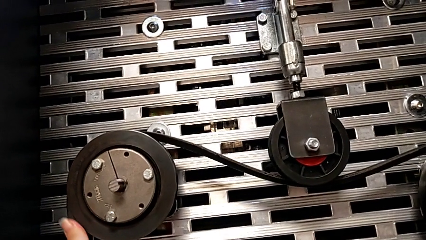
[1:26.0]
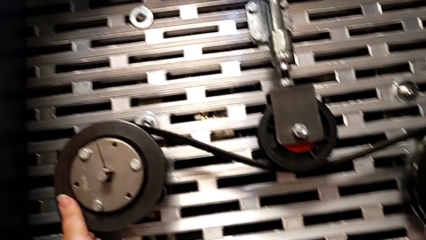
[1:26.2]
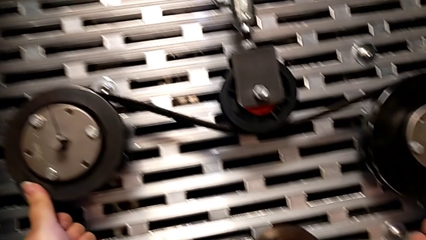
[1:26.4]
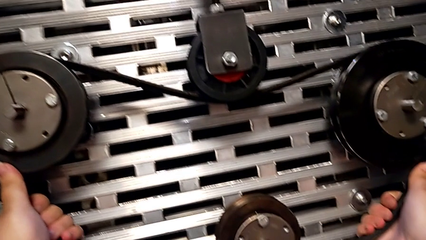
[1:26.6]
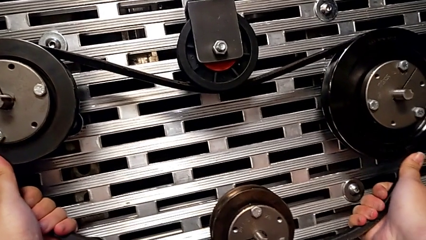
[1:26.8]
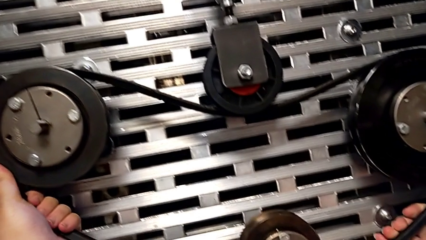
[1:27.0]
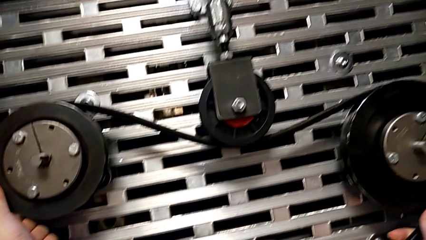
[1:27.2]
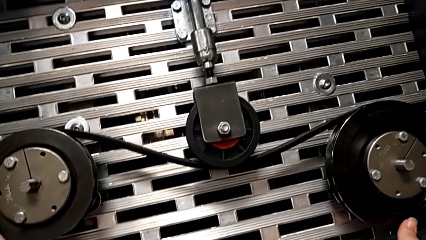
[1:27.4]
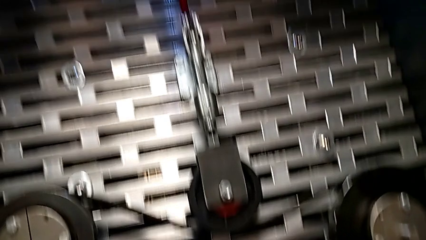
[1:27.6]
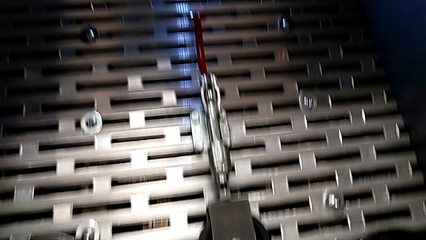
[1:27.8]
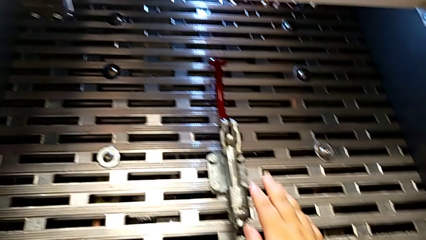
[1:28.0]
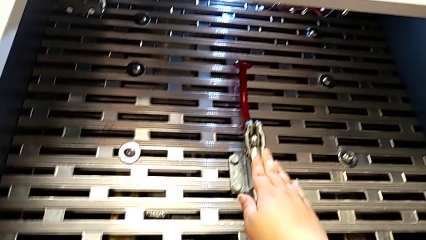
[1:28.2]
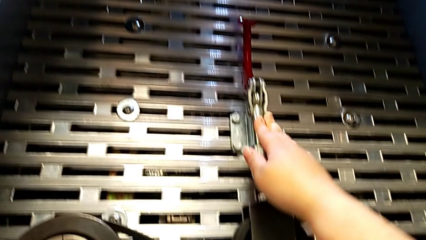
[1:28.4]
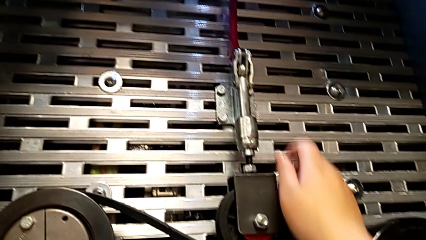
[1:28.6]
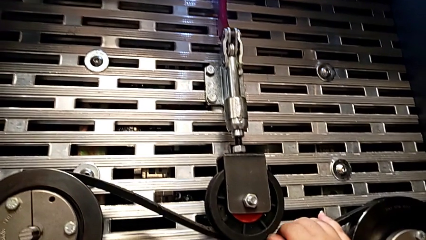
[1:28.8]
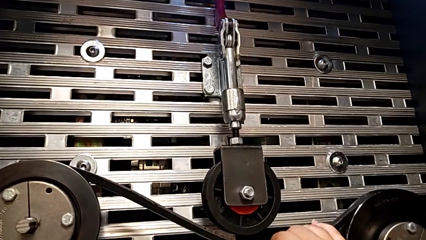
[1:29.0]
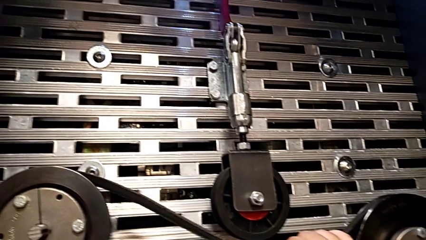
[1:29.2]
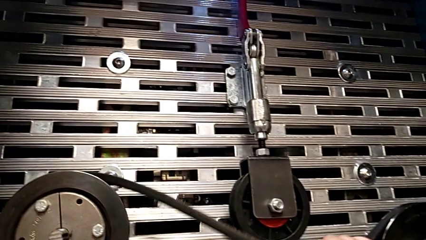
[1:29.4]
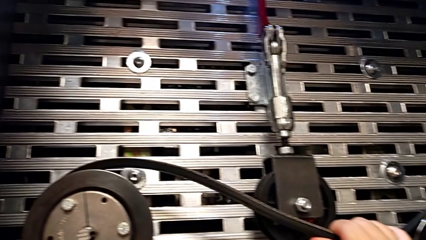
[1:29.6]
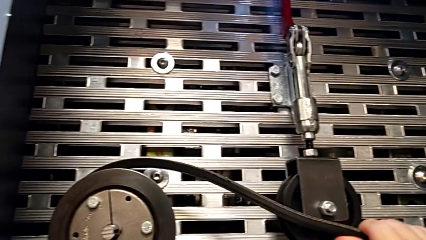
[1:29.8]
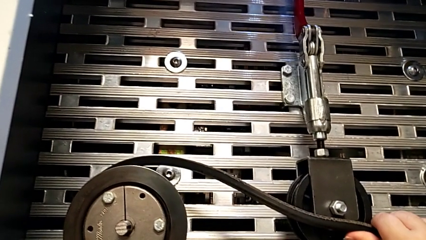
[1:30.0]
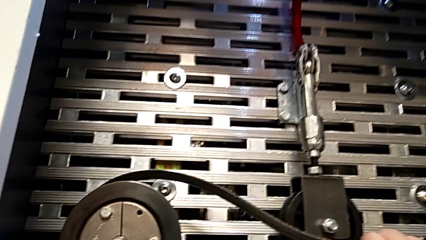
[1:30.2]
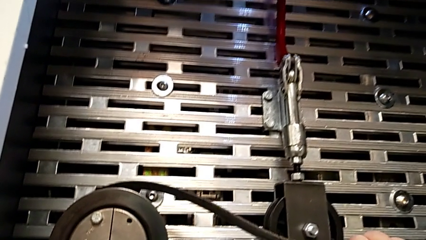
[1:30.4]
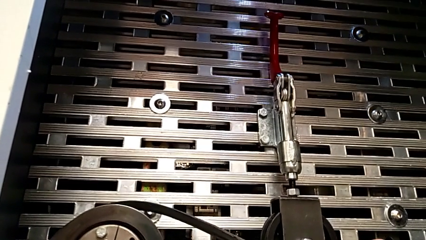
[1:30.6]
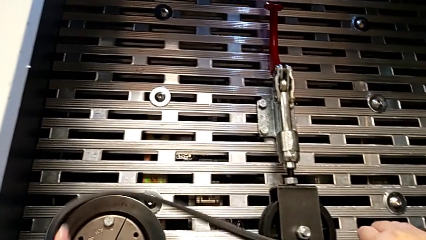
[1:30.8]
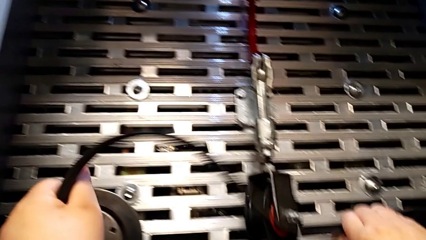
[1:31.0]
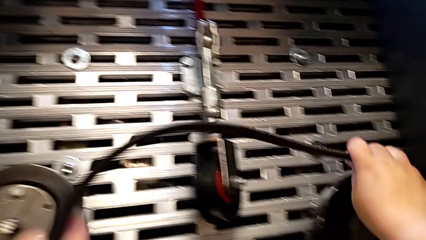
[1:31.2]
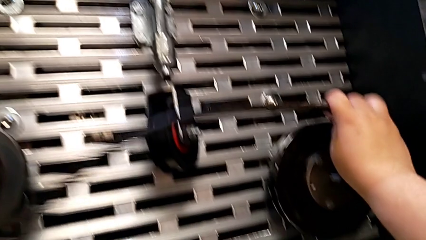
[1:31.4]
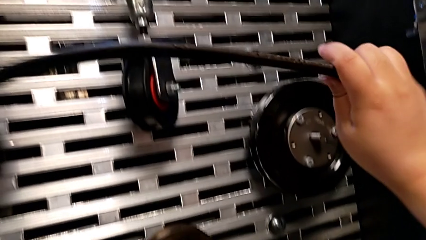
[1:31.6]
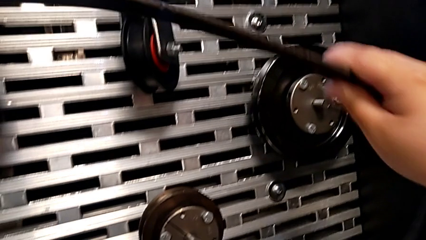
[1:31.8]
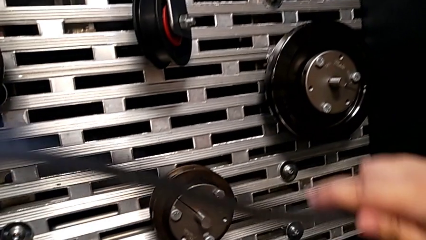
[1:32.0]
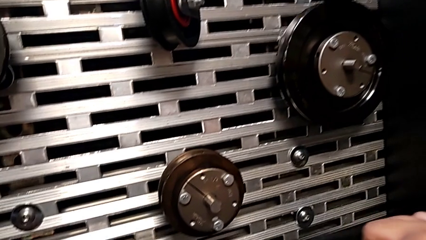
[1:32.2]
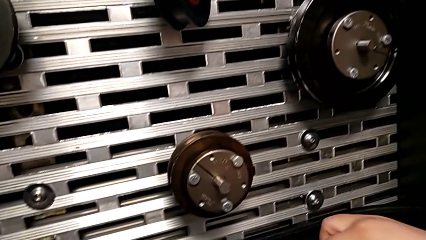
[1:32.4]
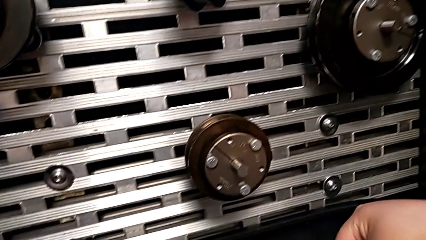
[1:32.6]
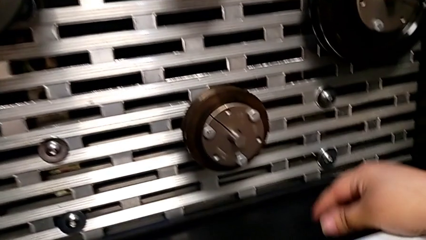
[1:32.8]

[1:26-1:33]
The camera wearer withdraws the belt on the rotary wheels. They grab the belt, touch the lever, withdraw the belt and place it.

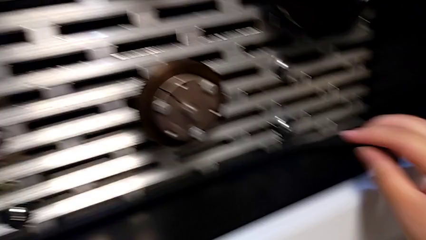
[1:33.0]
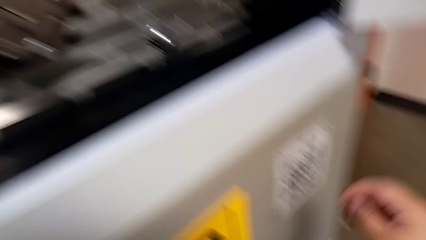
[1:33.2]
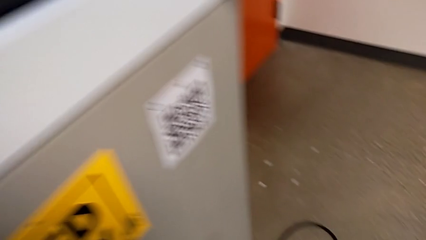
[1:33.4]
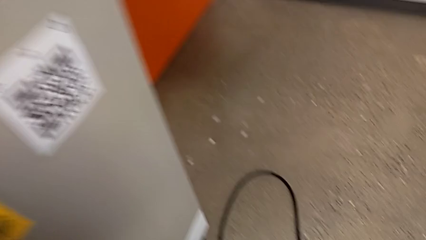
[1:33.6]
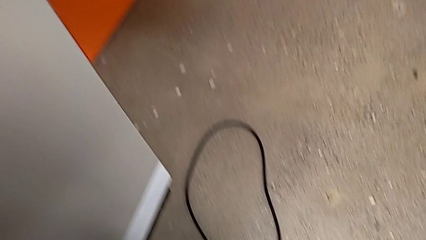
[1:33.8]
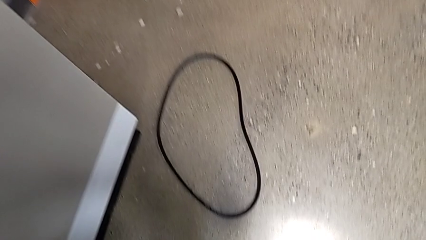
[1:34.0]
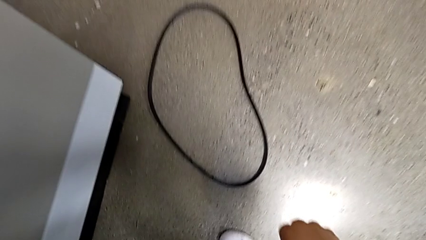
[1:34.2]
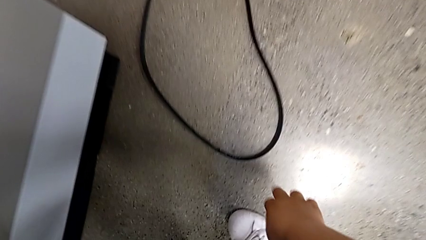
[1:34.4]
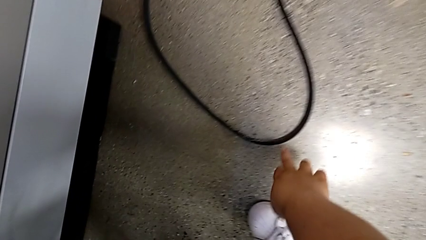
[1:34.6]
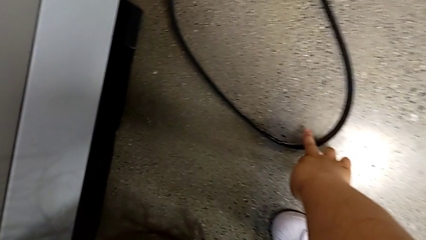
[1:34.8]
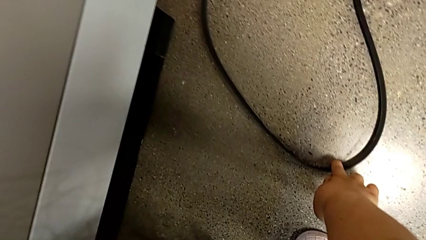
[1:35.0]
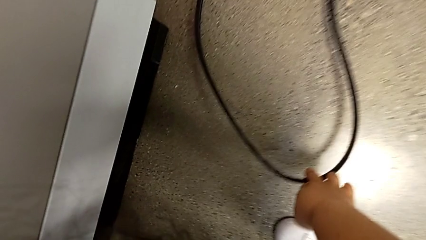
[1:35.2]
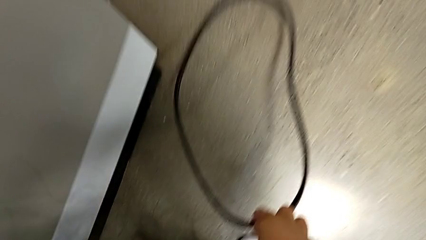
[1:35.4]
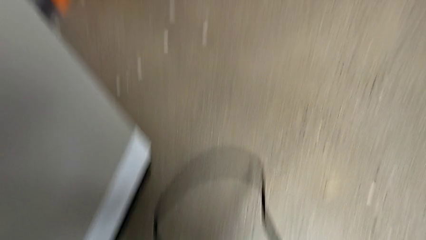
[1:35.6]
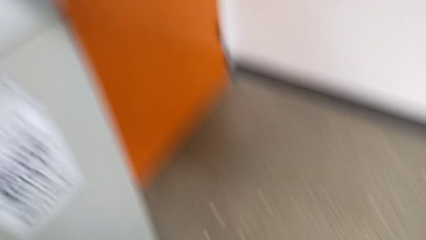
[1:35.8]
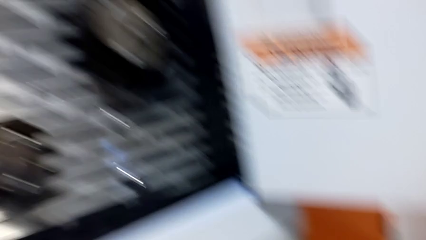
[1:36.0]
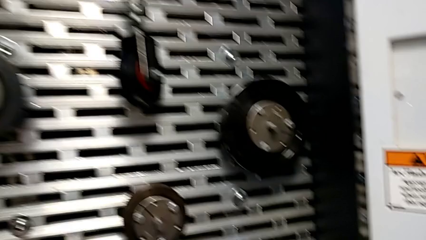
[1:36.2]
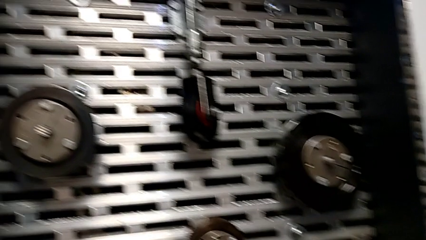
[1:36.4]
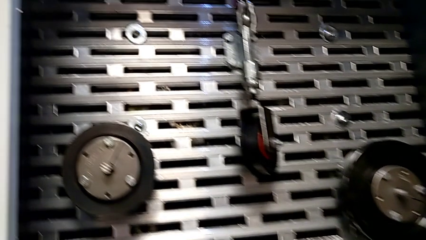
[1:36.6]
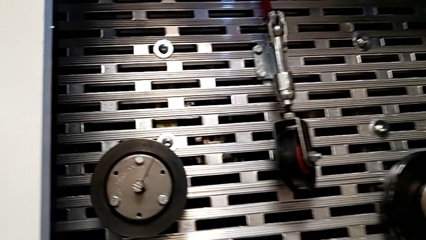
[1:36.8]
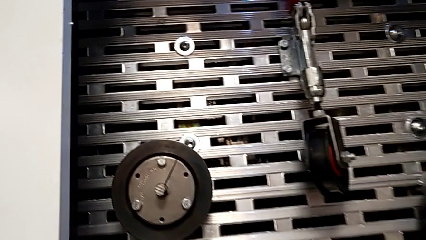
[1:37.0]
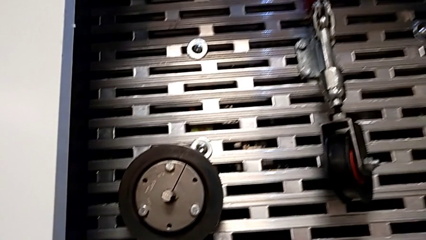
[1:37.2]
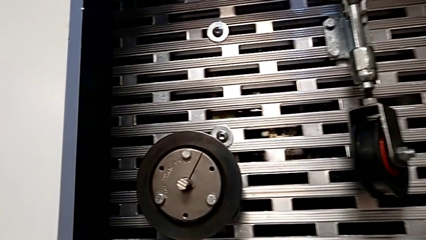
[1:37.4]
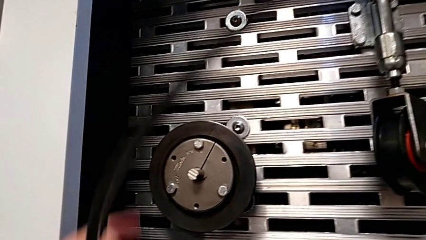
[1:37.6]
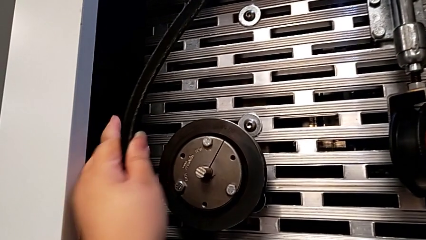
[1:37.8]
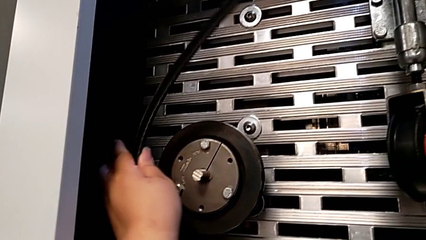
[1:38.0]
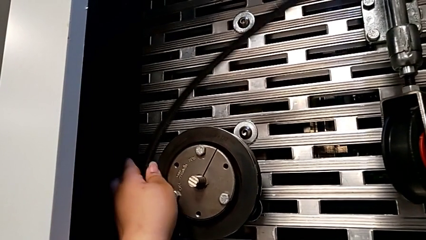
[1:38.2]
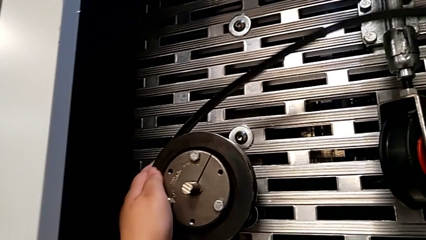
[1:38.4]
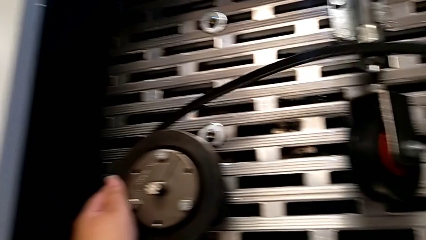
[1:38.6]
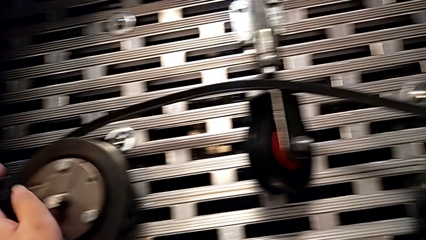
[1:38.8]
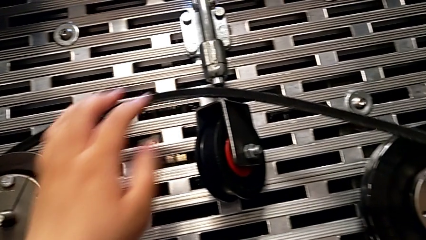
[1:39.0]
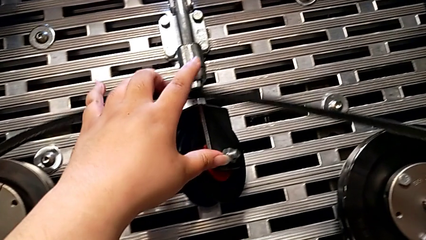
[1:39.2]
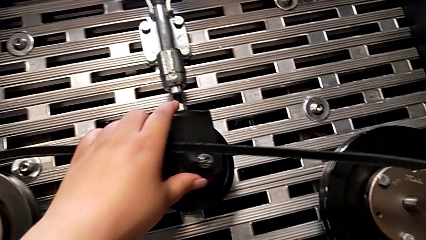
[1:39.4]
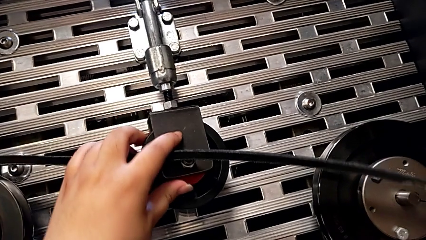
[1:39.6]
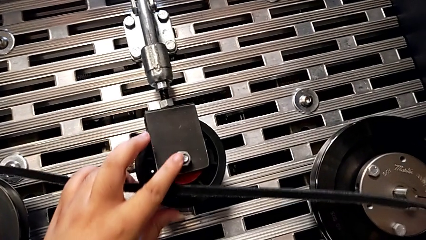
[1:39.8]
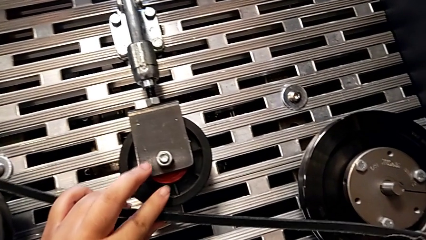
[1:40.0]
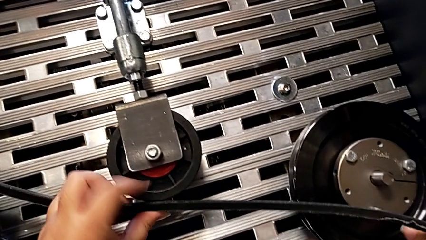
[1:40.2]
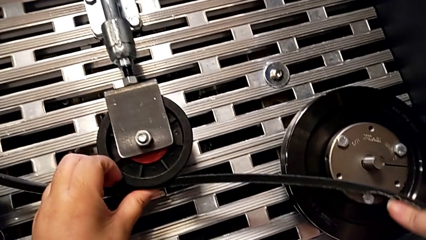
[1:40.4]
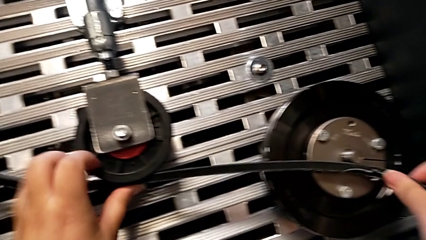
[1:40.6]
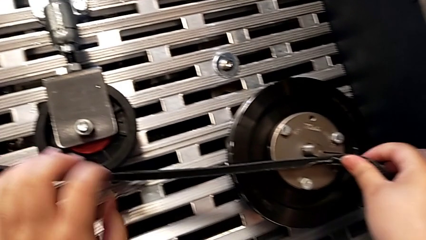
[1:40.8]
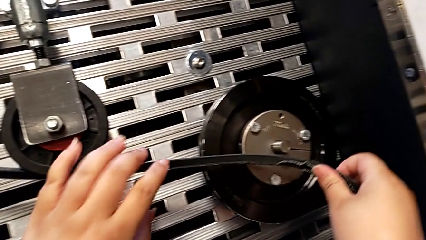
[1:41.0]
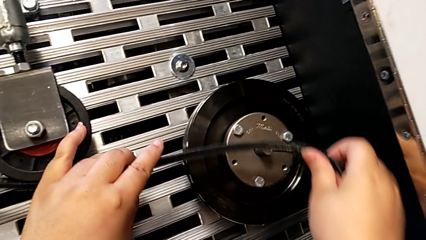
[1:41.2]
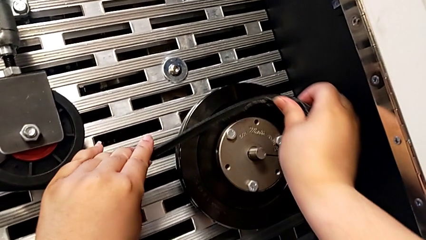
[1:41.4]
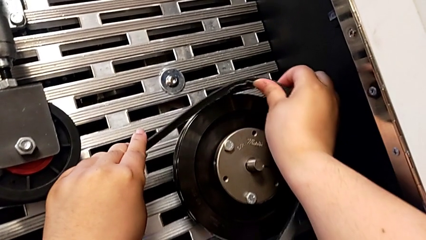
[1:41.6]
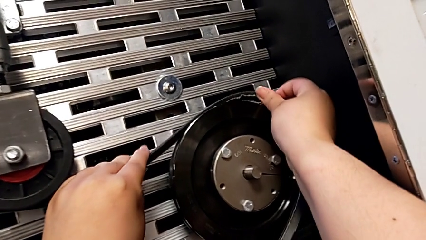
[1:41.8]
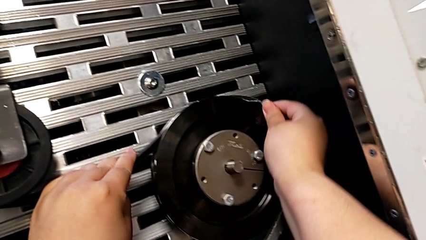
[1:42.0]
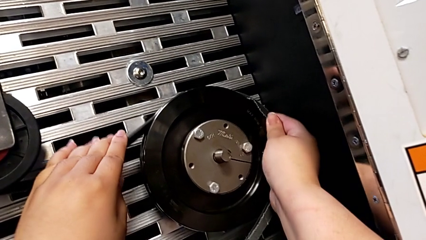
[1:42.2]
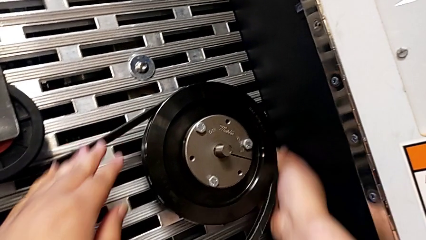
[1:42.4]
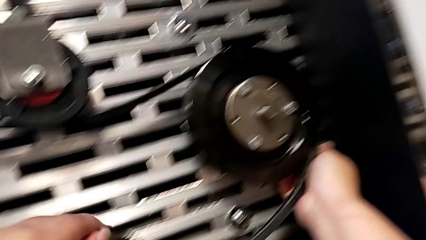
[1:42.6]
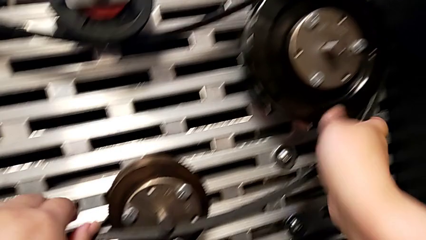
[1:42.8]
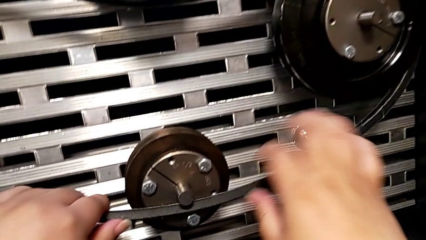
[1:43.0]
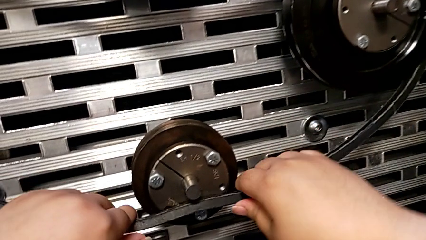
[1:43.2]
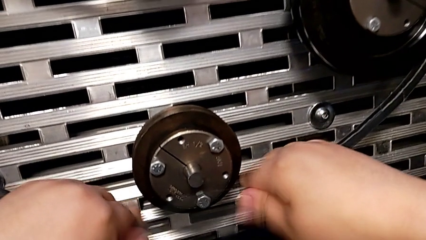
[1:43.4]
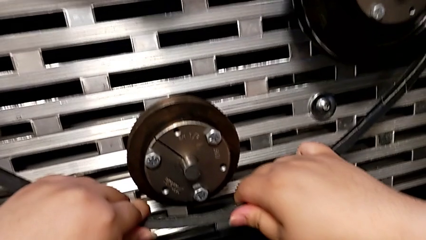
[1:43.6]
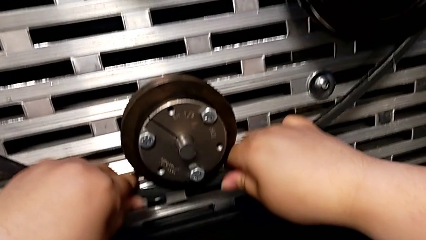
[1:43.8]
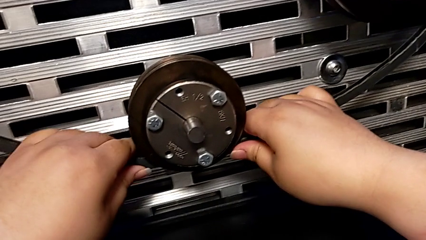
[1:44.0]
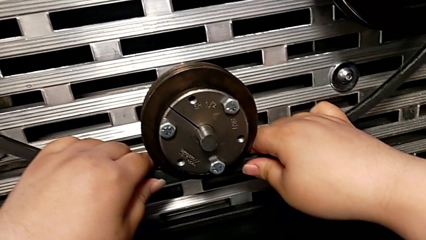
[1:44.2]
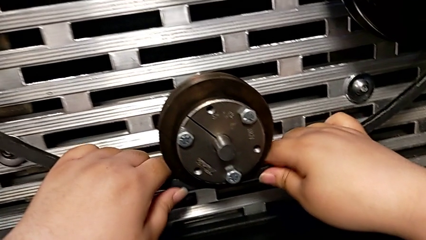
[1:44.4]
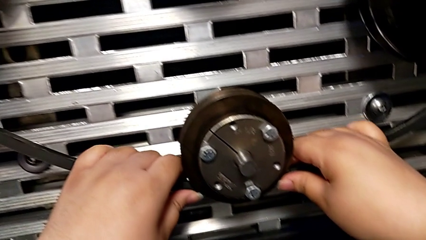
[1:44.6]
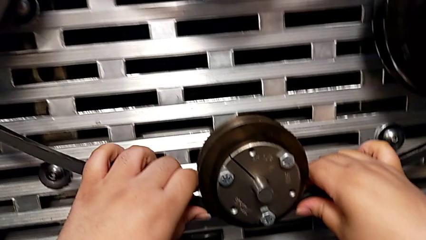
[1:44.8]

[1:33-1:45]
The camera wearer assembles the belt on the rotary wheels. They approach the old belt, grab the damaged belt, lift the old belt and assemble the belt.
